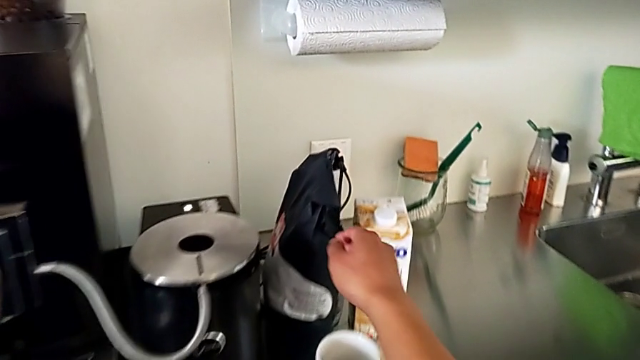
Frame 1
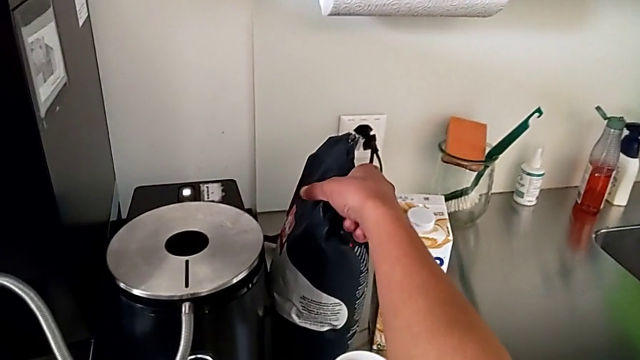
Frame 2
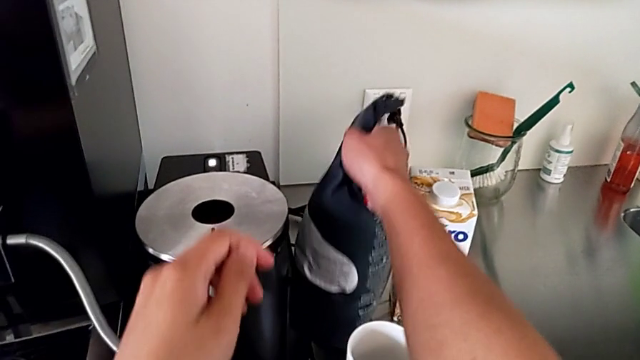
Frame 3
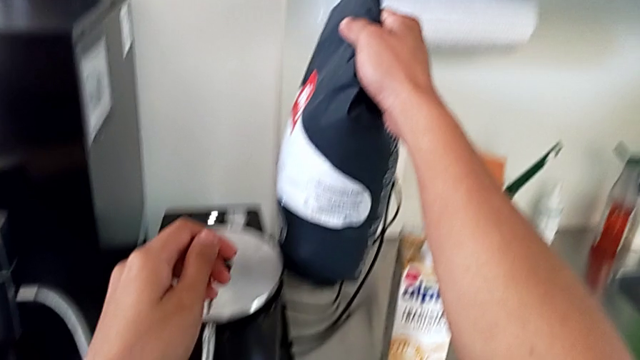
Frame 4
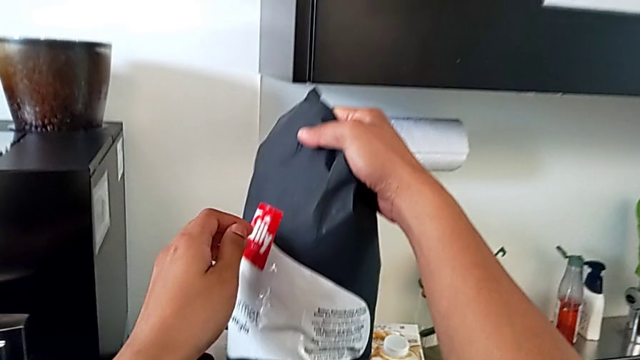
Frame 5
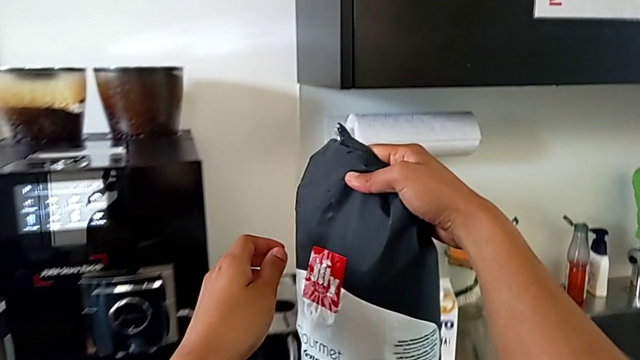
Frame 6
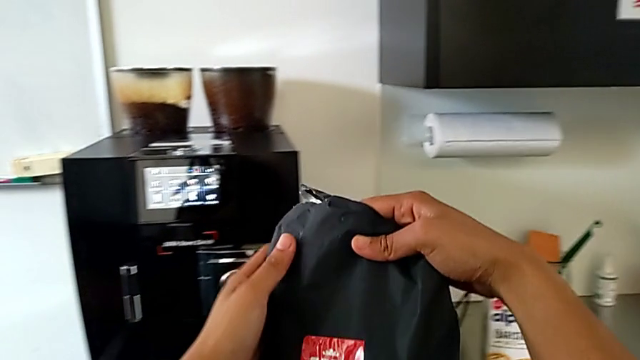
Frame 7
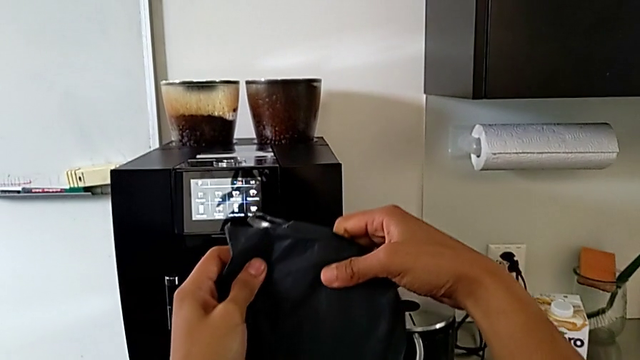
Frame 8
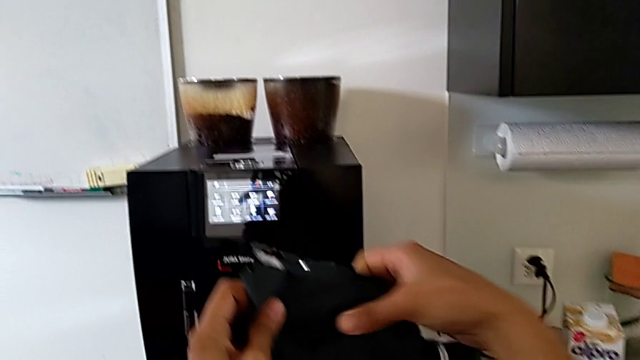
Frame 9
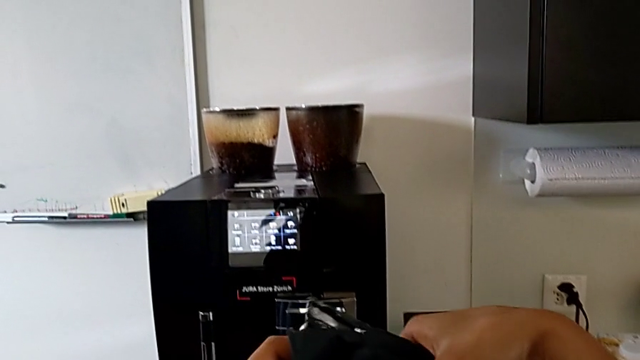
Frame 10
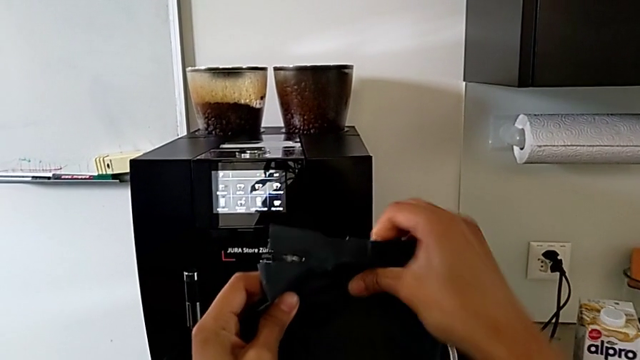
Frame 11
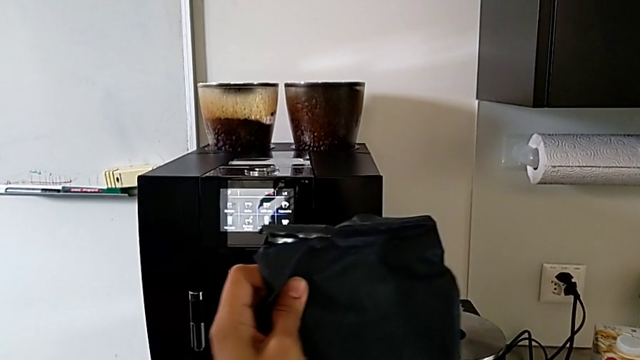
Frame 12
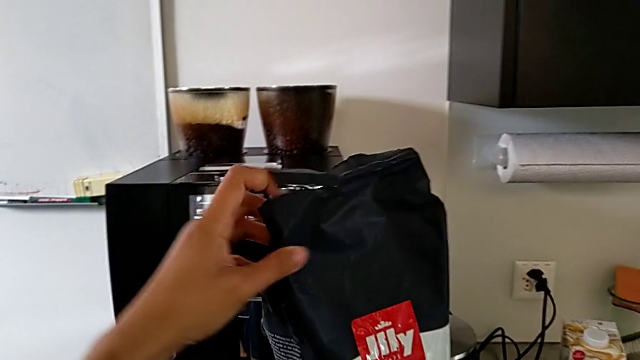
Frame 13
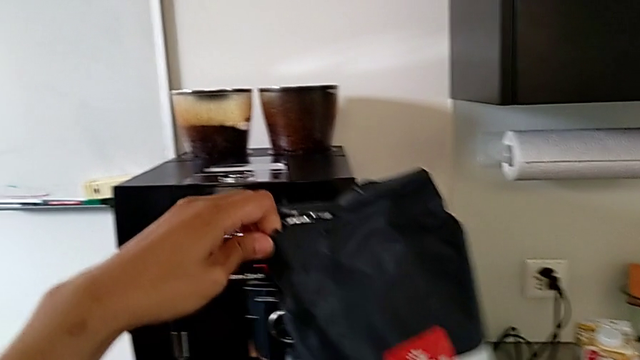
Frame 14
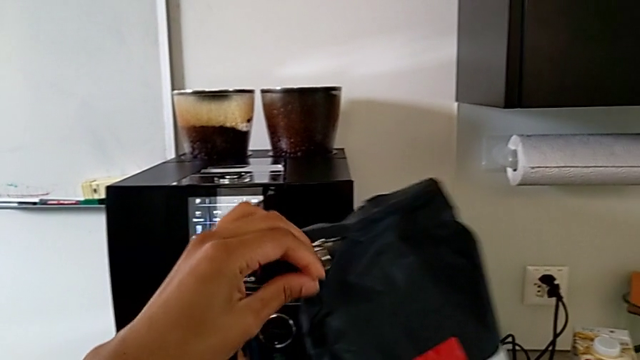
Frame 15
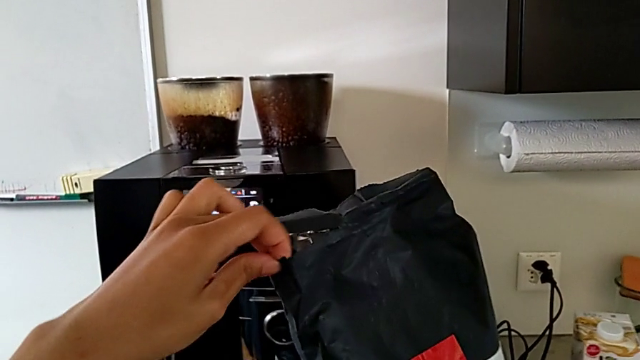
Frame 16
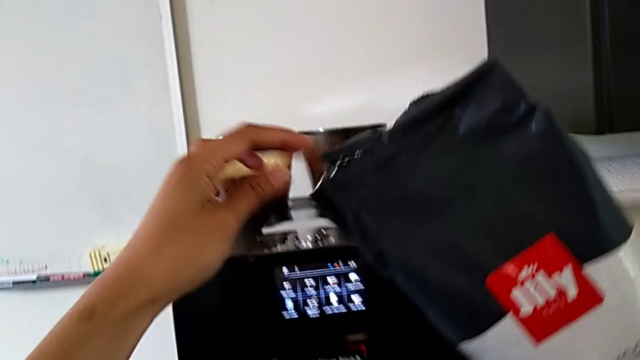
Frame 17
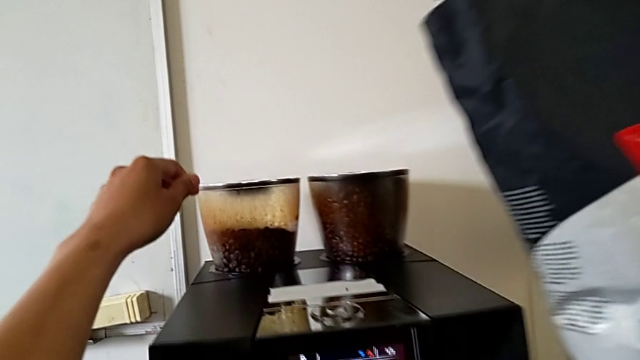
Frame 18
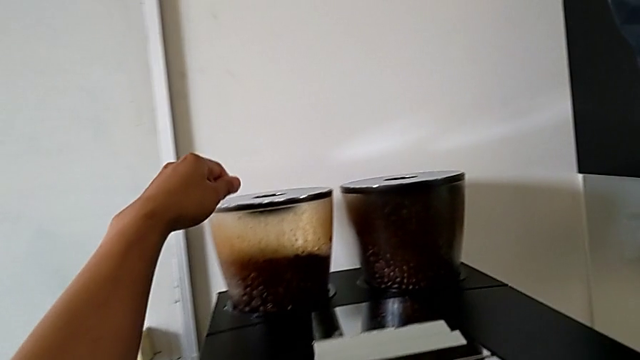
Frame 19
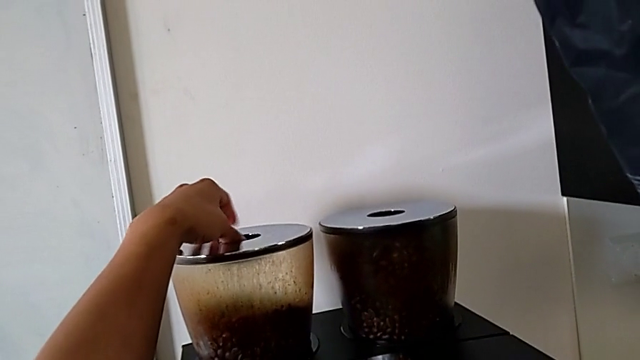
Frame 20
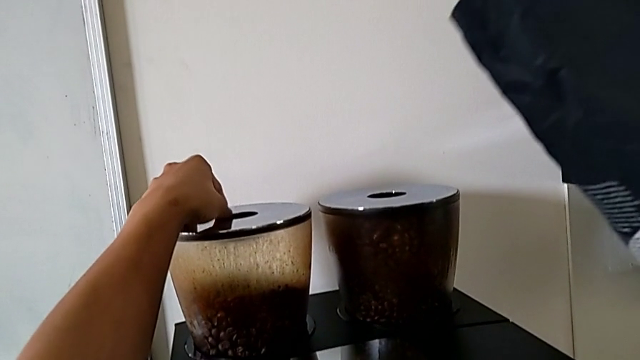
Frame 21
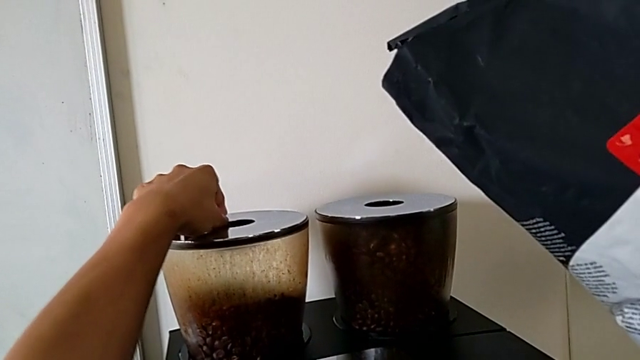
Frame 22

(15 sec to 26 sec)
The camera wearer is pouring coffee beans into the bean hopper. They grab the black coffee bean bag, lift it and open it.

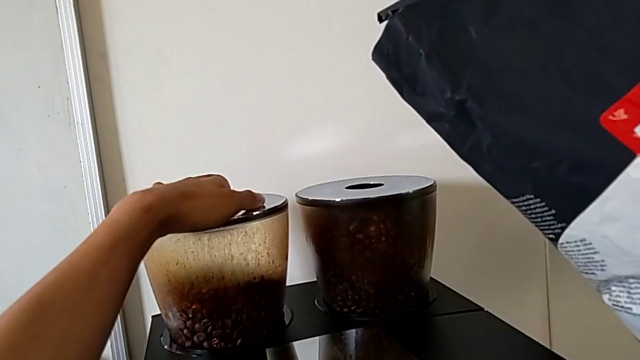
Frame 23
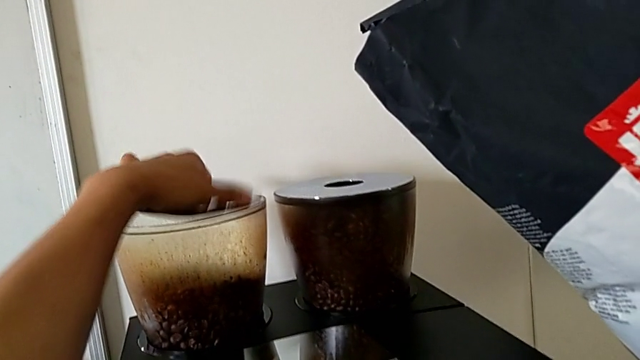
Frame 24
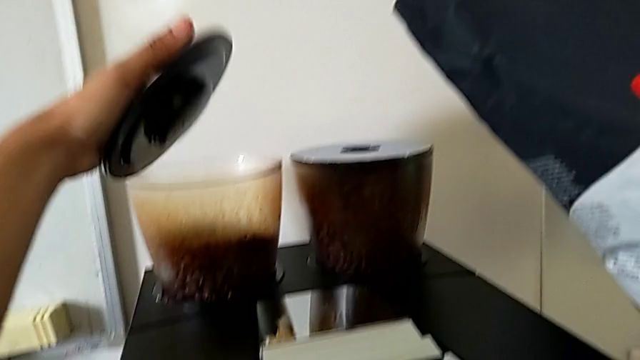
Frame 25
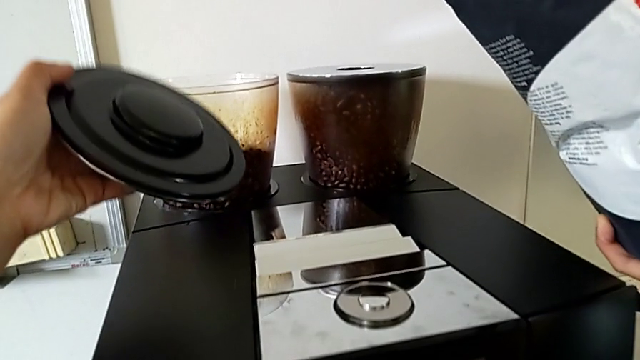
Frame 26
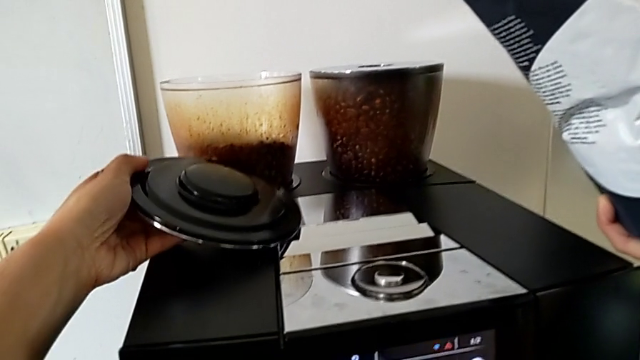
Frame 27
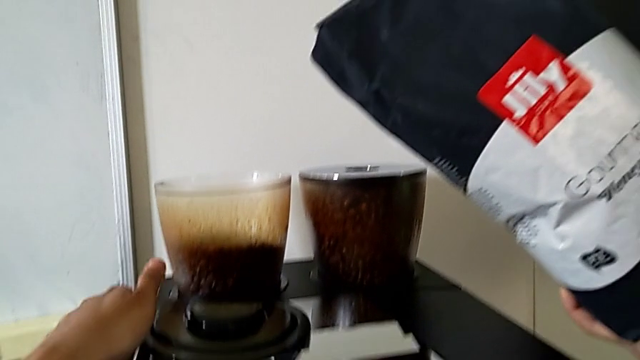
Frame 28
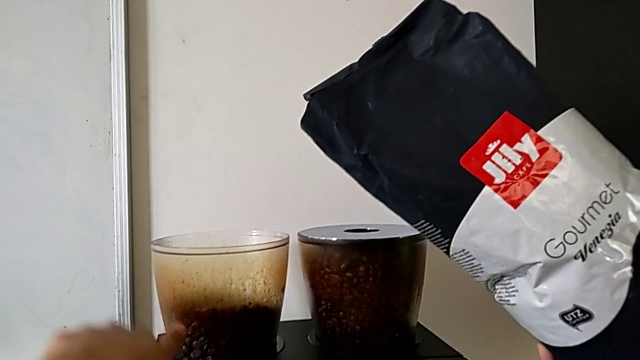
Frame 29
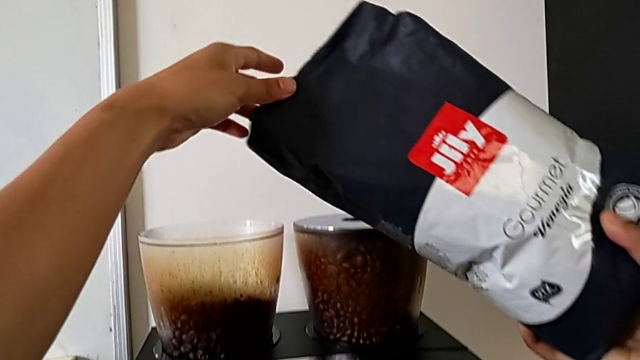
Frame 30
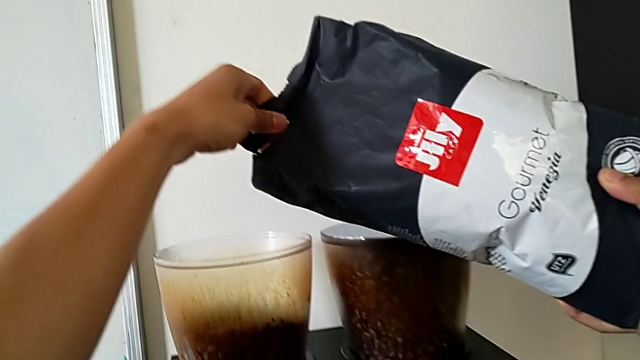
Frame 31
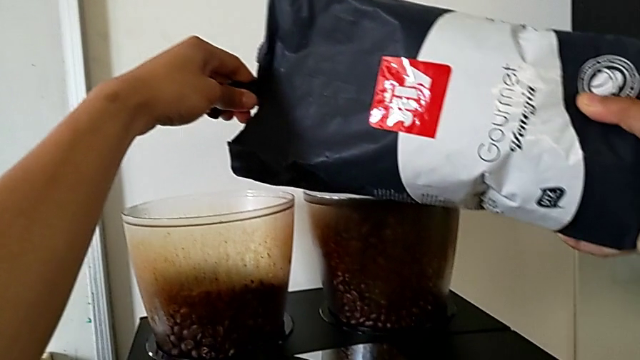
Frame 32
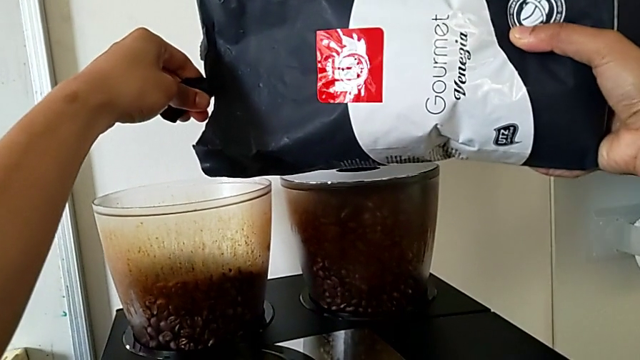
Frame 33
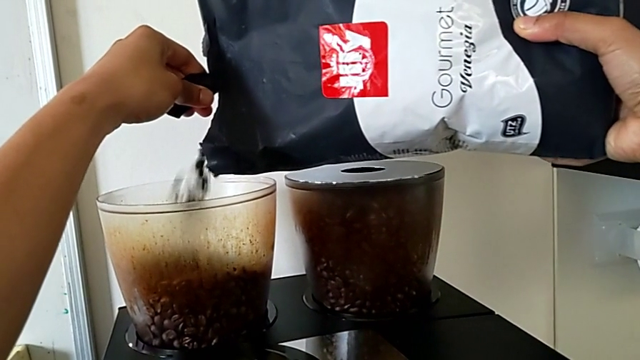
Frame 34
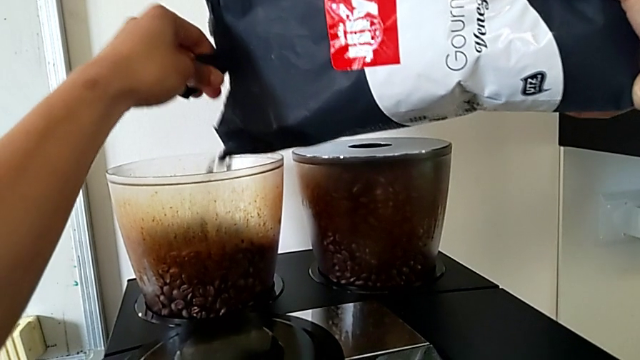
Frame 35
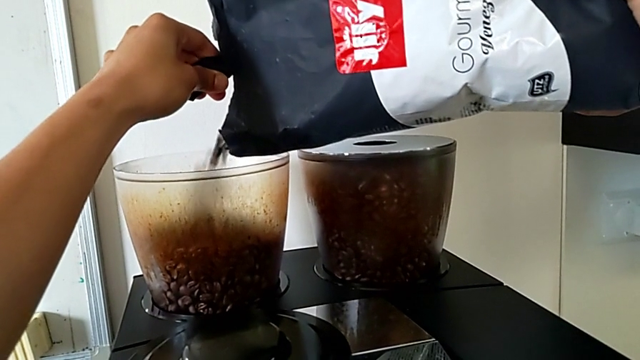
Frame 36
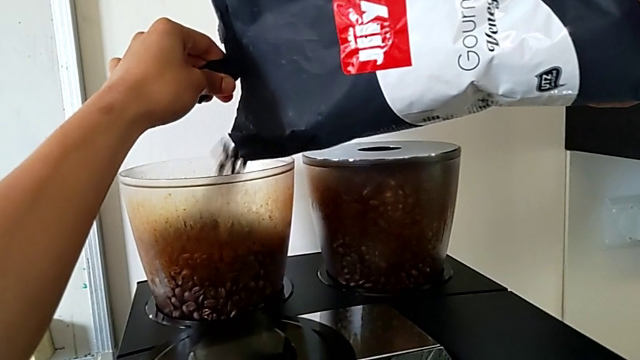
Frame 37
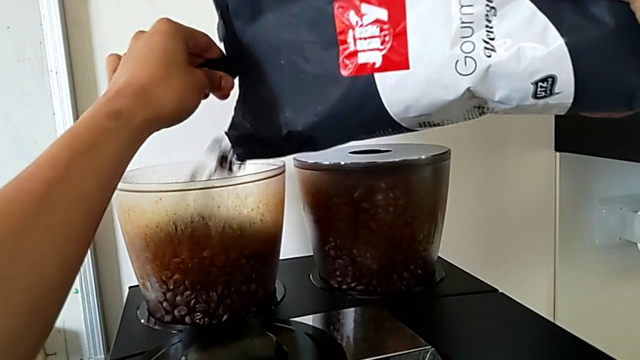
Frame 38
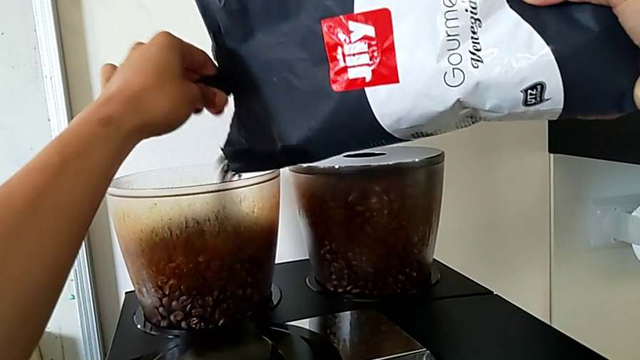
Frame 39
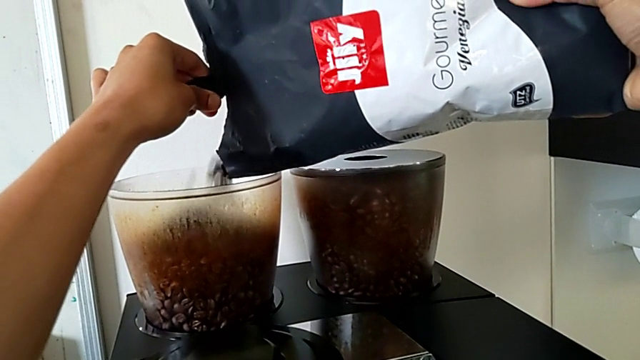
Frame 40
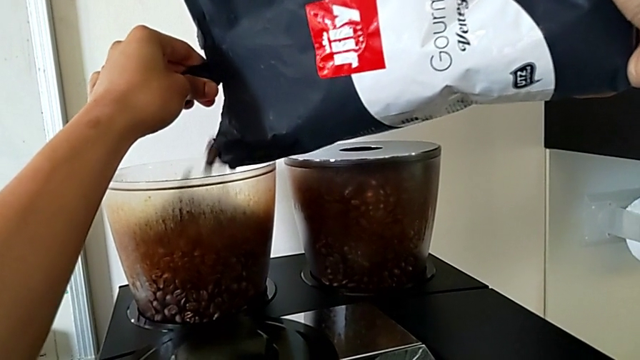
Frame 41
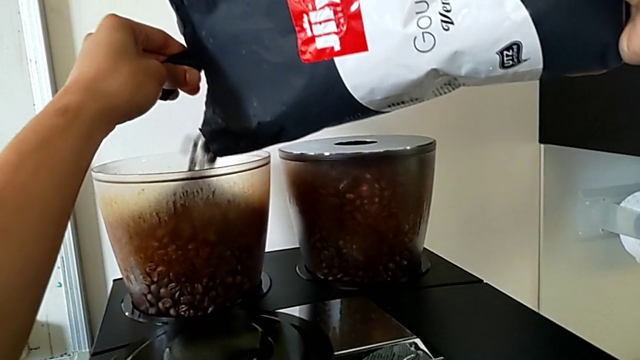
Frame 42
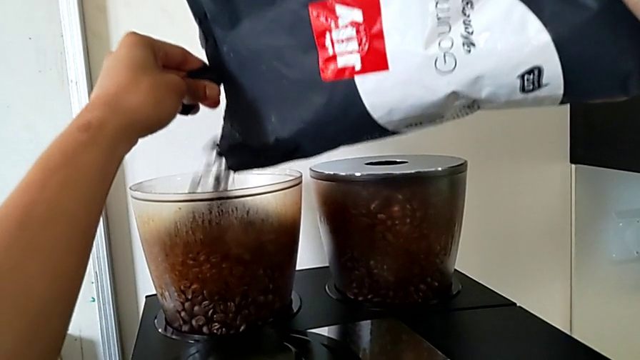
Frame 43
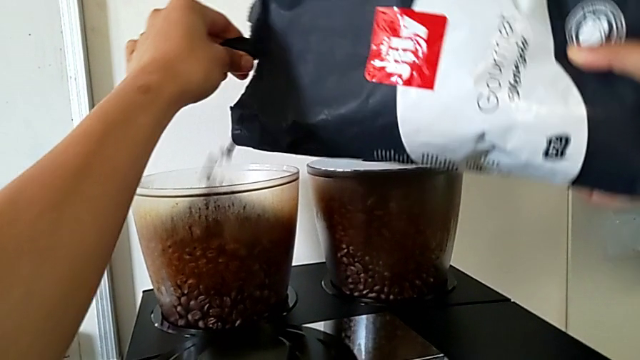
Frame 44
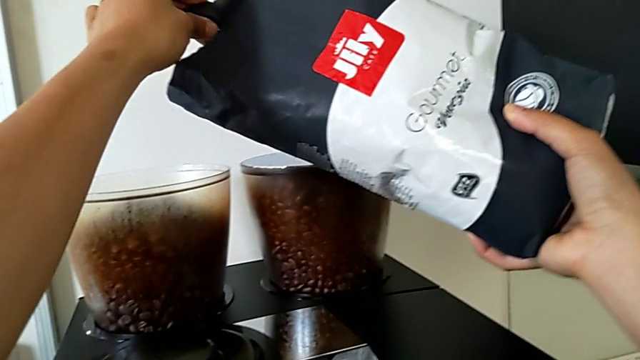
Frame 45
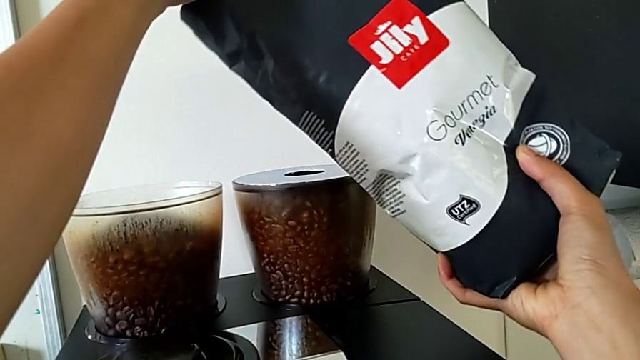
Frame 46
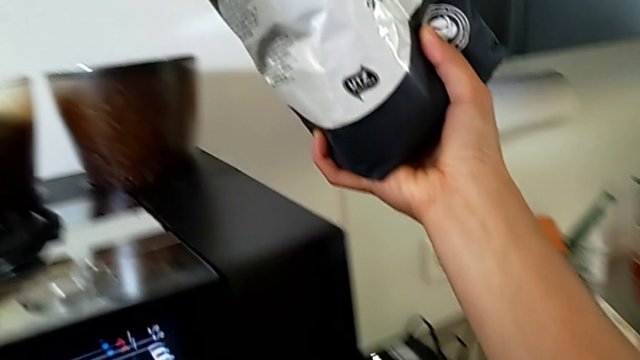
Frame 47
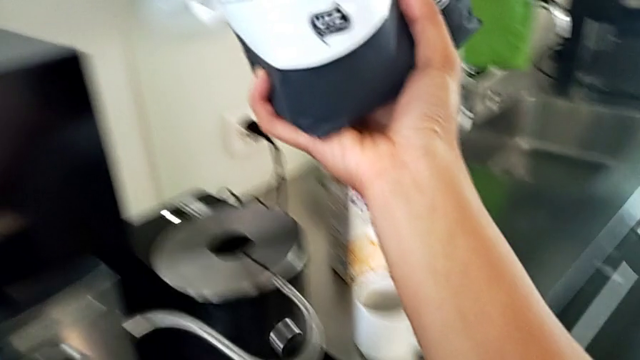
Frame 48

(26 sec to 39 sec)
The camera wearer is pouring coffee beans into the bean hopper. They withdraw the top bean hopper and pour the brown coffee bean bag.
